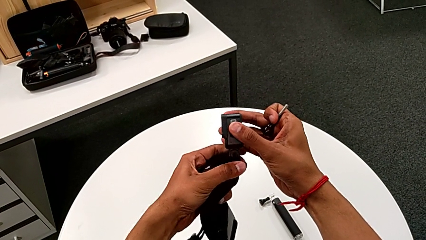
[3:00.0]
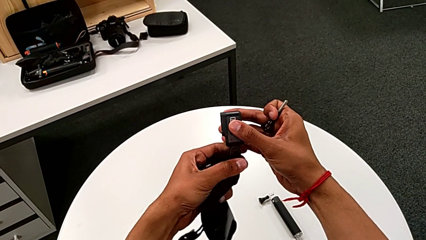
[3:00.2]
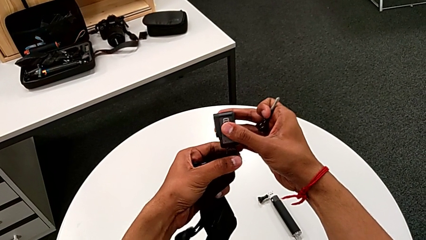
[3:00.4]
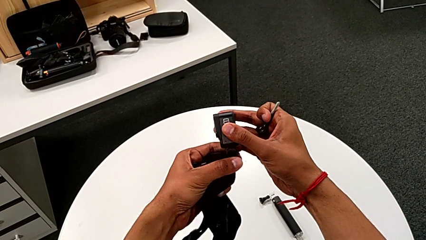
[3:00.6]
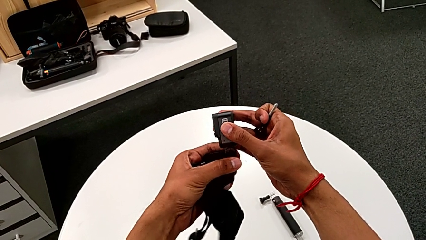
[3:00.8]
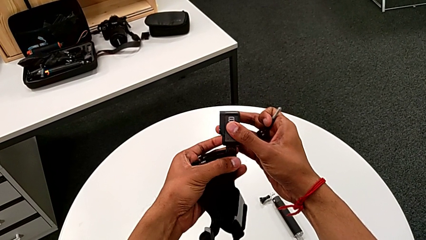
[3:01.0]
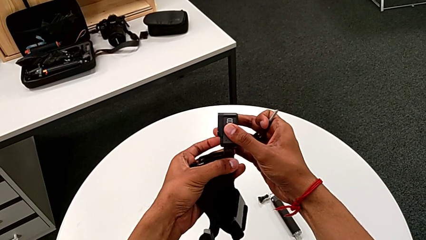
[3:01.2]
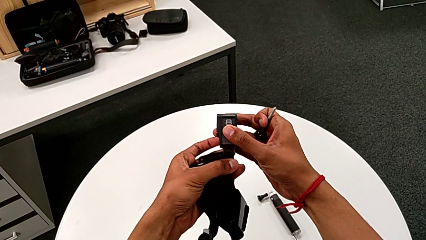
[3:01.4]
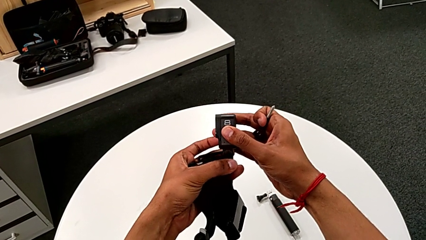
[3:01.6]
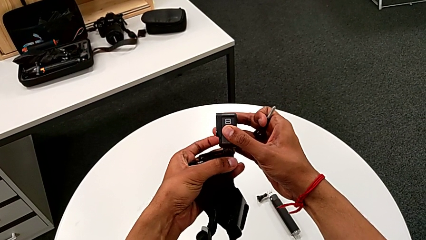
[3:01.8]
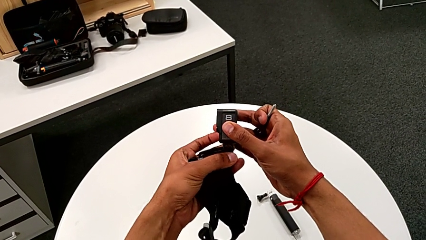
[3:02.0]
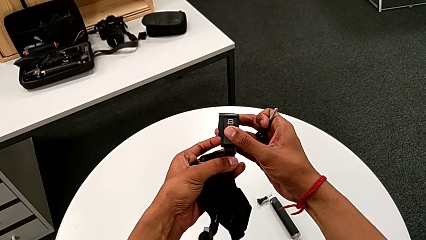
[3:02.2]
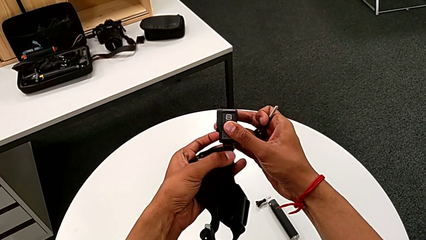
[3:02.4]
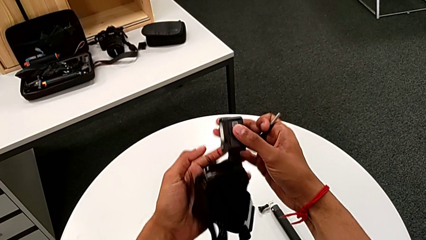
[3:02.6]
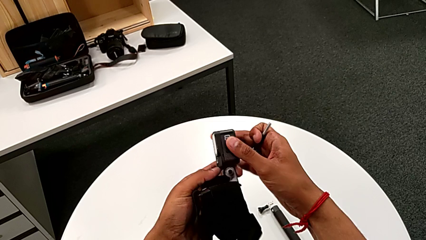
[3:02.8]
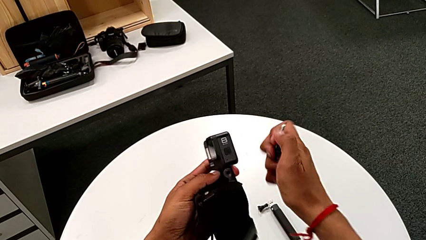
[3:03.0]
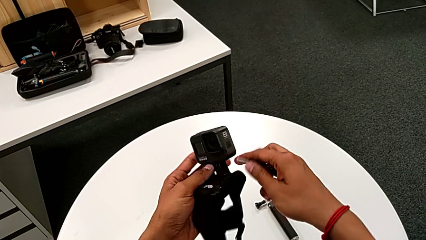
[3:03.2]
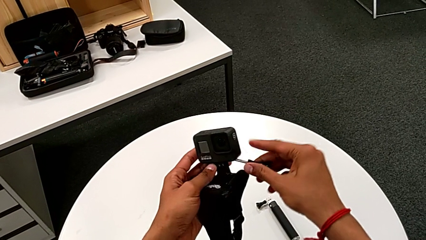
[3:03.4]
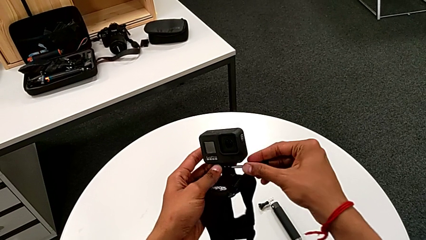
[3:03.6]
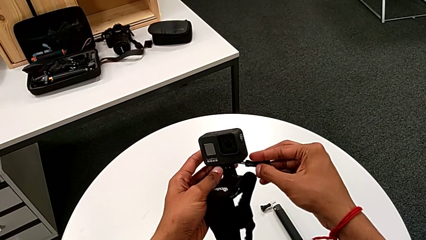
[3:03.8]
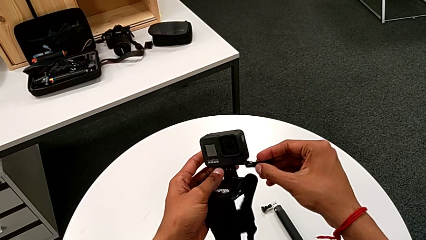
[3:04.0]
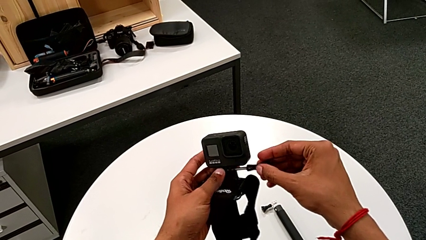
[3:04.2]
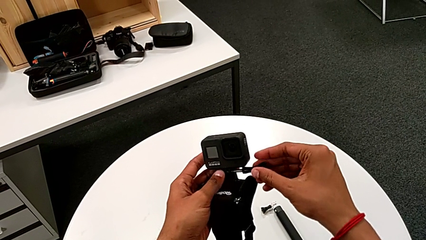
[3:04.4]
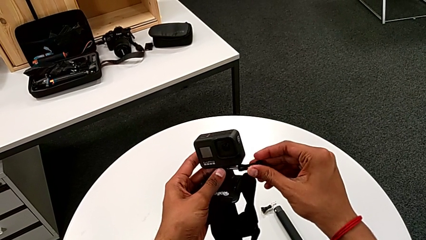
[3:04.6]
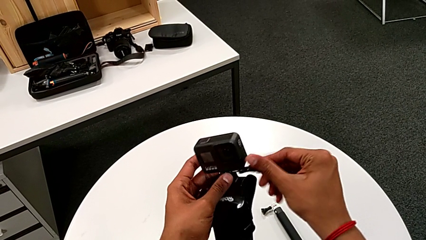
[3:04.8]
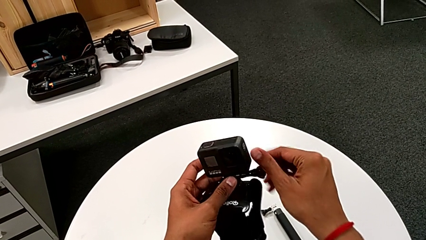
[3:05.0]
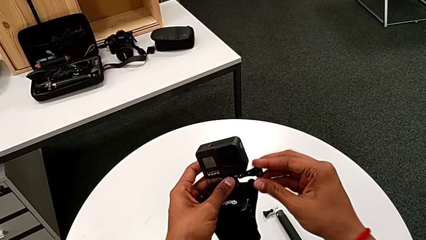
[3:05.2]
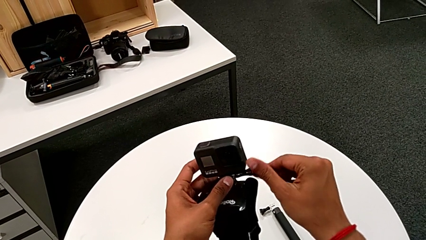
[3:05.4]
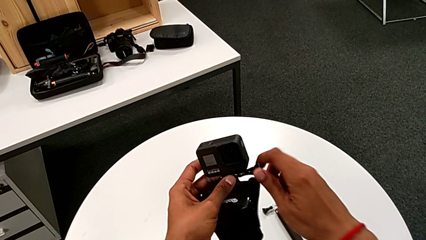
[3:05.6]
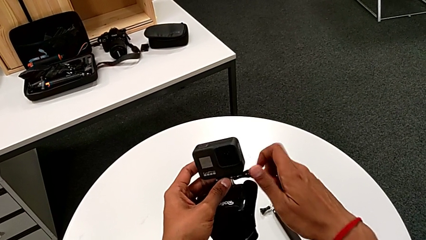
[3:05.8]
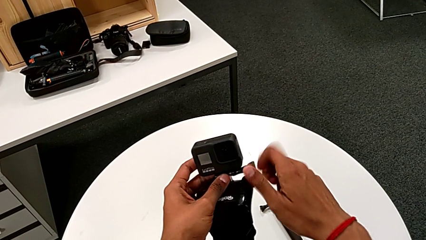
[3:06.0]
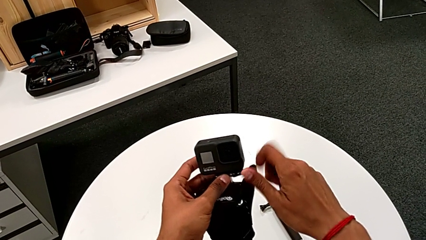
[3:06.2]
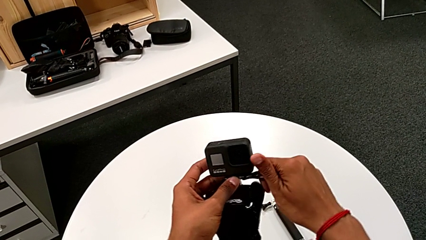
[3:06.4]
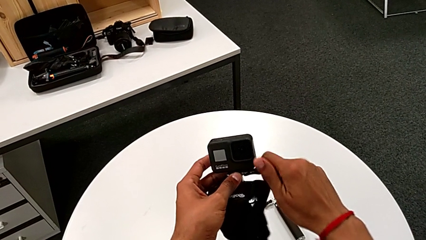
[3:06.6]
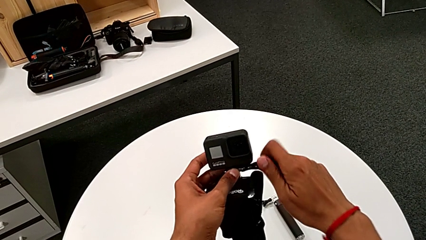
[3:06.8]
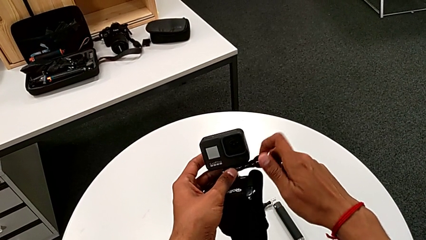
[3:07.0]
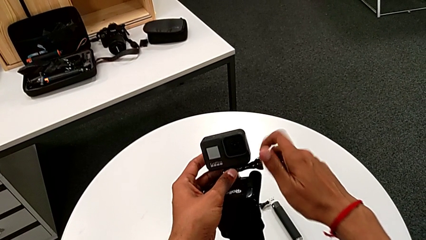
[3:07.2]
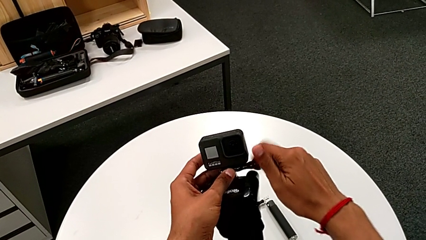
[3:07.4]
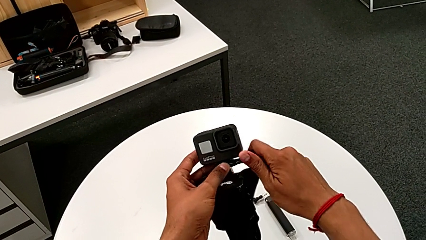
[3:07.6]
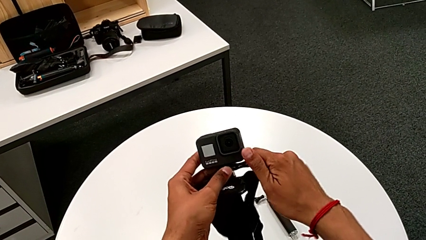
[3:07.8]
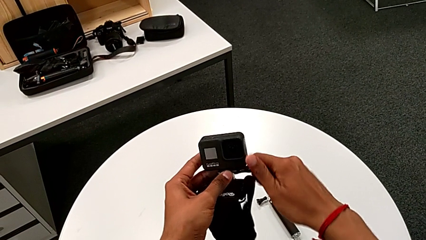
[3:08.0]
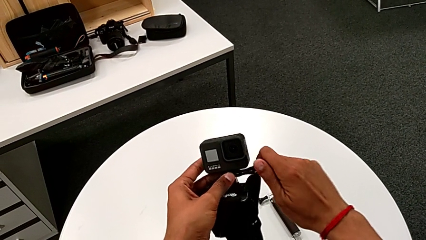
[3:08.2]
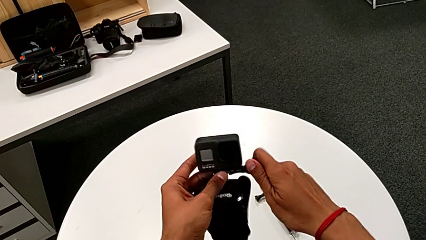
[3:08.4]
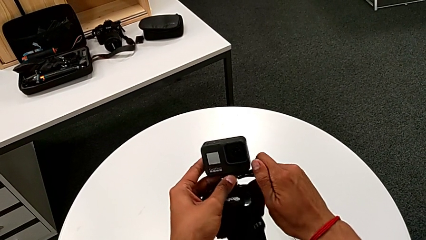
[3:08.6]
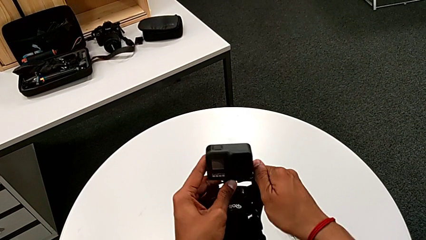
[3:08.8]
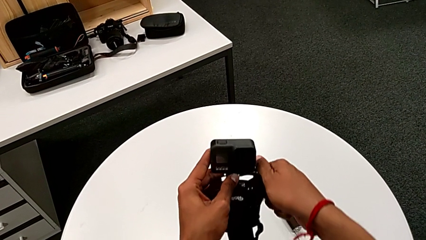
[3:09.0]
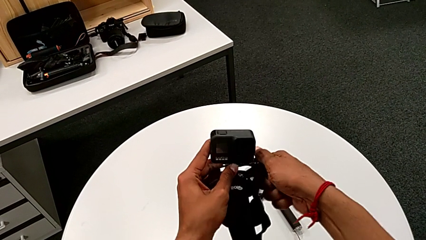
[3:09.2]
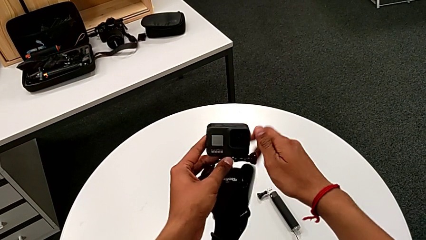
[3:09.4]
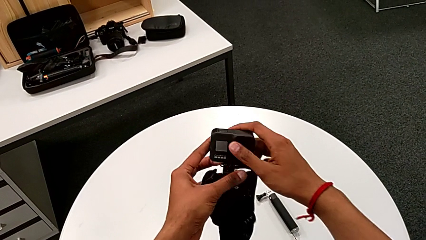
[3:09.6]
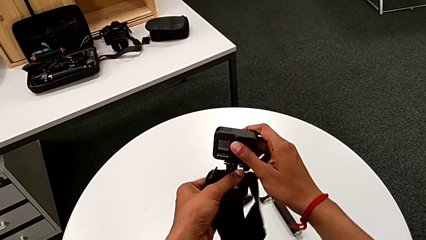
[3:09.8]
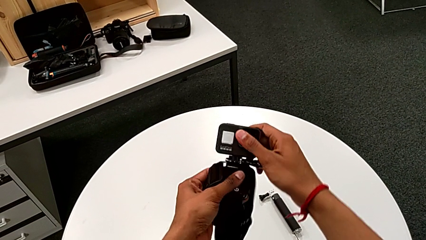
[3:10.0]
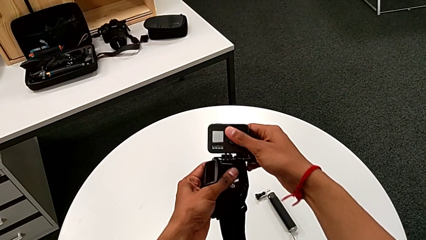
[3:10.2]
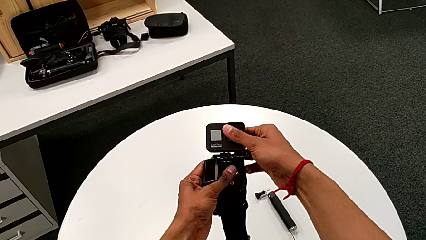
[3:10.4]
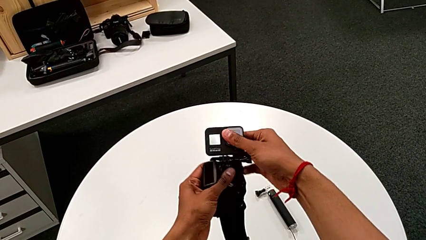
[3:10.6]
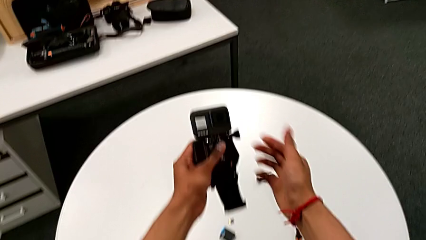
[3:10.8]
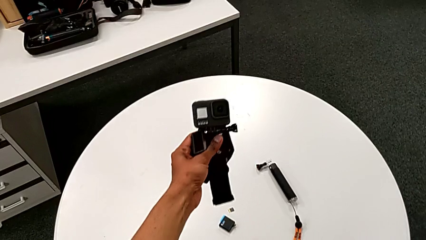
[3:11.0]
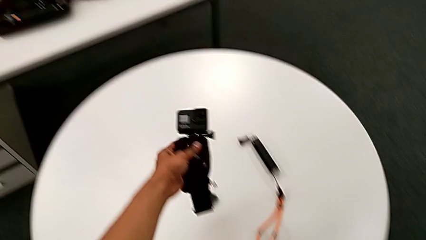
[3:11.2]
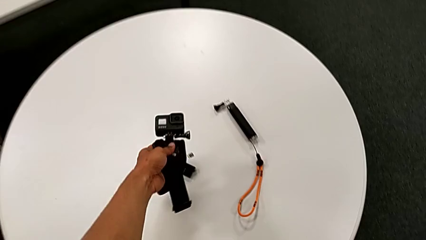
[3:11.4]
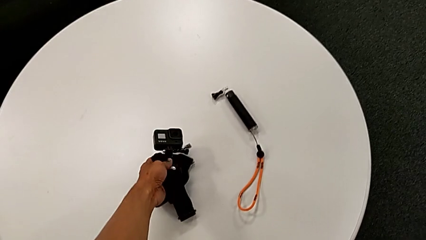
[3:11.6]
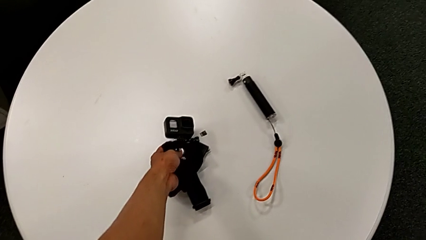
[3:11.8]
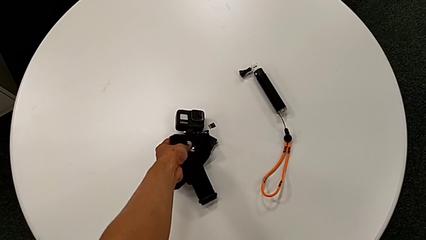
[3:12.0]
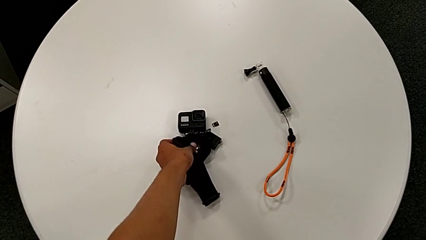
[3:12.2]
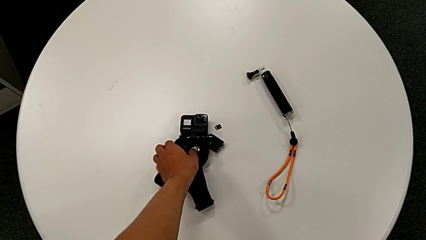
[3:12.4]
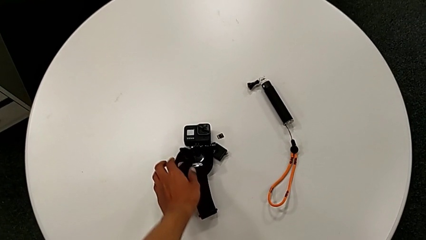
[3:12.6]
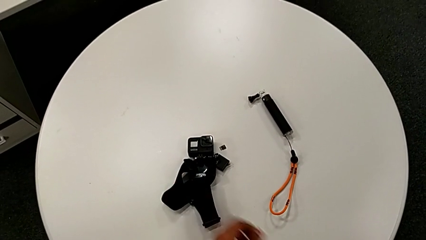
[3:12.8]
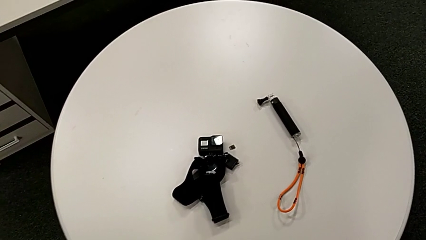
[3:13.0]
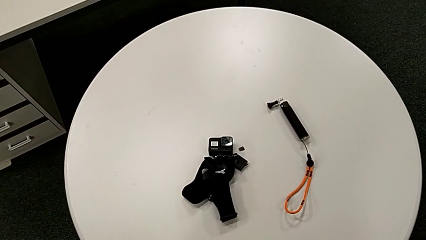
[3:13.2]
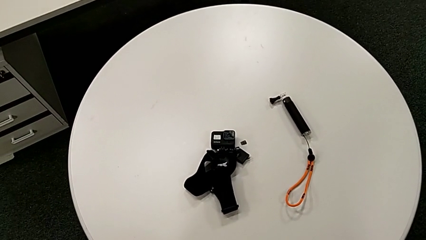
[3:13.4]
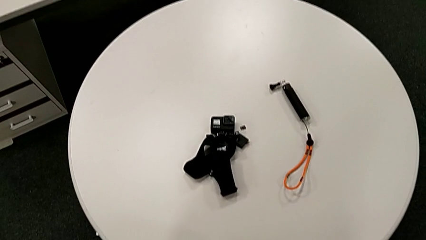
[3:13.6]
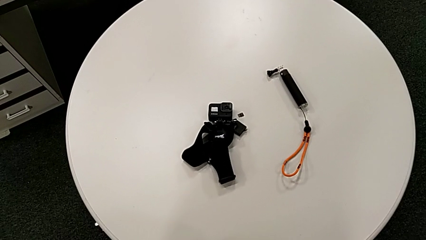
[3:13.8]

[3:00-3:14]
The camera wearer is installing the GoPro on the strap mount. They keep aligning the GoPro, insert the screw, screw the GoPro and place it.

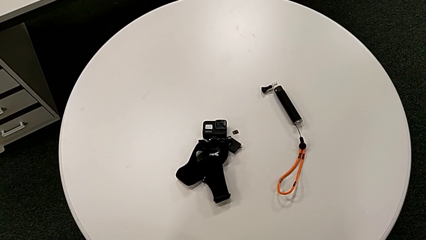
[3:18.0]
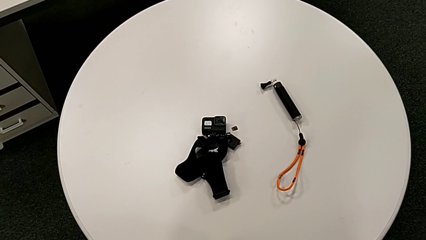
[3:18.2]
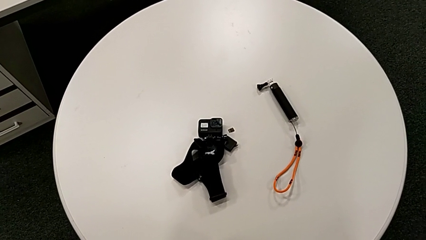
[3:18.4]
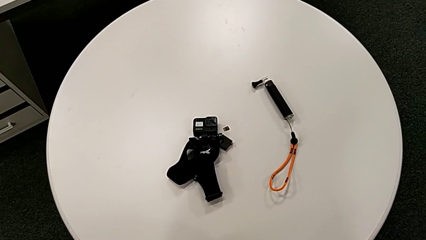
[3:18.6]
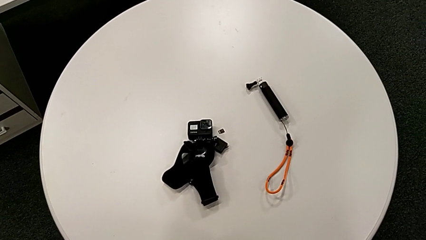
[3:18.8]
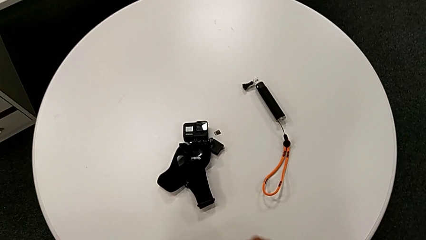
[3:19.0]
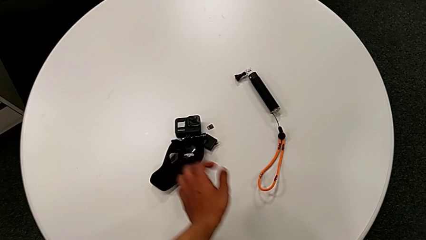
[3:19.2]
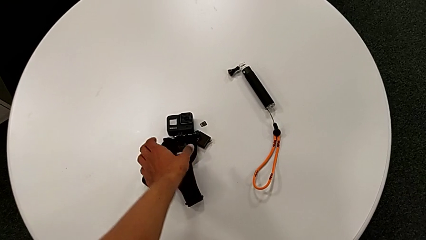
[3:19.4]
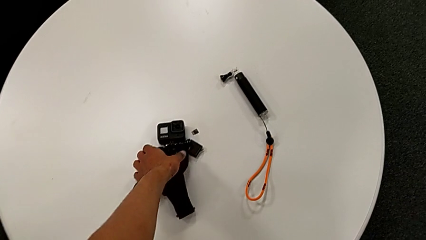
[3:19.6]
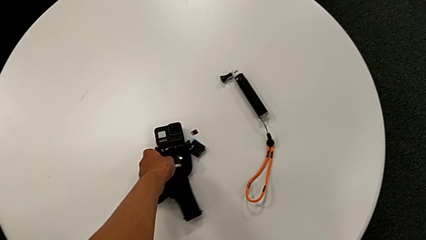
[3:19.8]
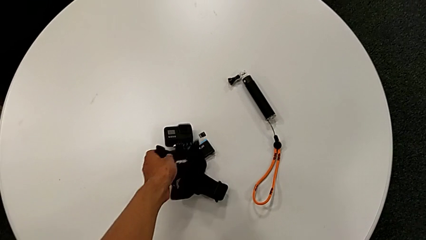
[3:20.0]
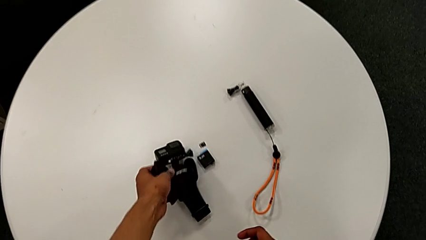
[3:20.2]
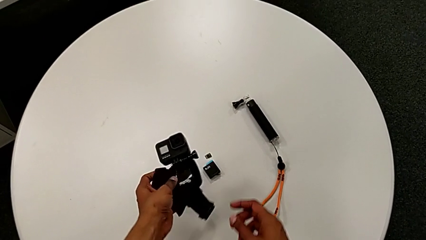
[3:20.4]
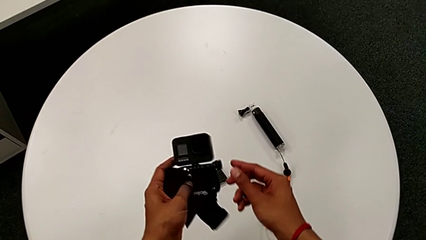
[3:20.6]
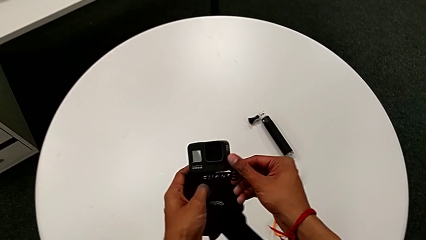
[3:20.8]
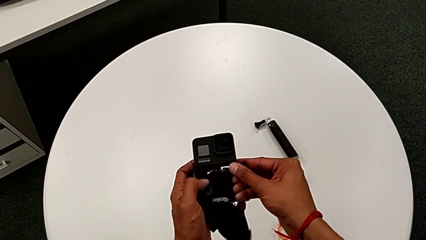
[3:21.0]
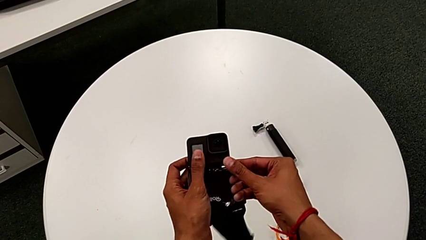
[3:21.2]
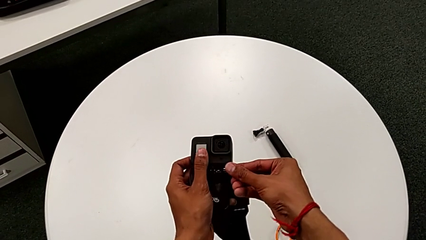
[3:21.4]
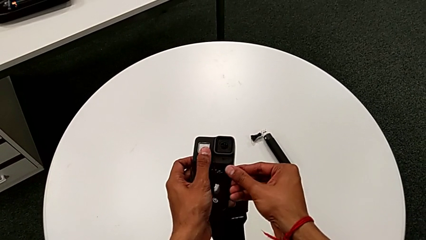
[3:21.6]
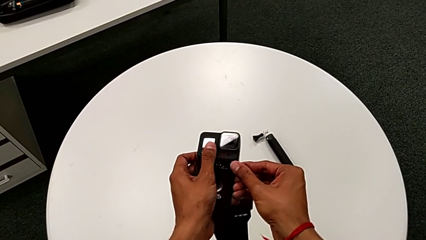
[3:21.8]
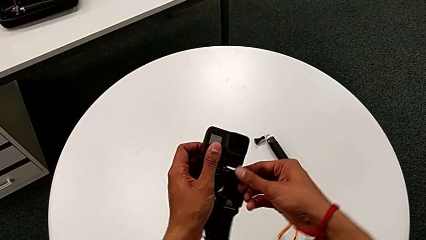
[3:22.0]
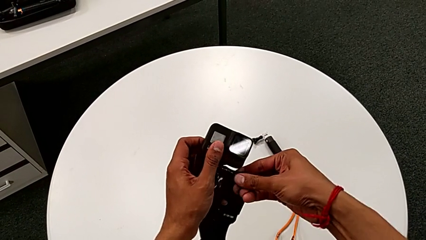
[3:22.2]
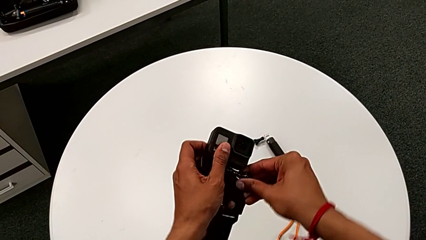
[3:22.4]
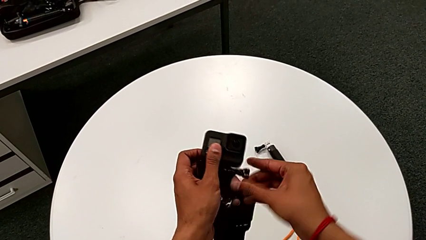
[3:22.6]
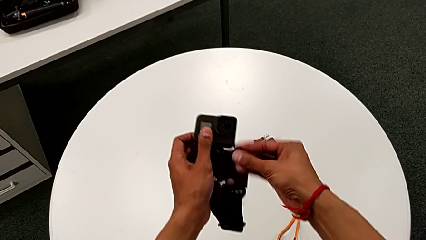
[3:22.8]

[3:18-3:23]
The camera wearer is removing the strap from the GoPro. They grab the GoPro and lift it.
